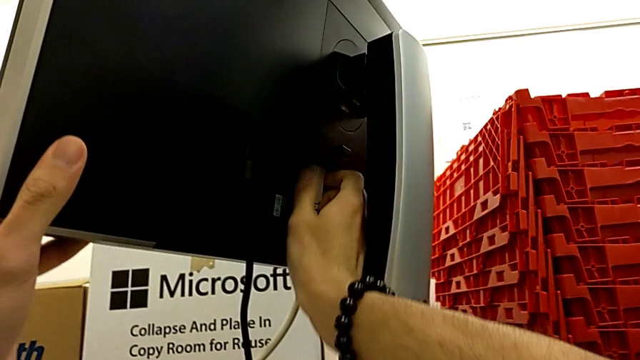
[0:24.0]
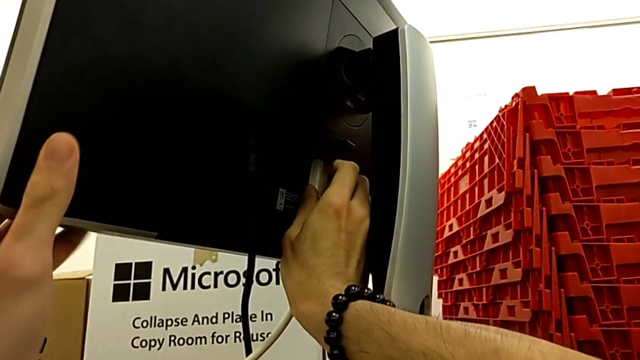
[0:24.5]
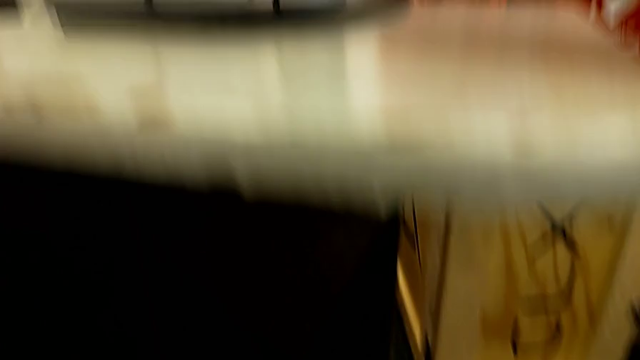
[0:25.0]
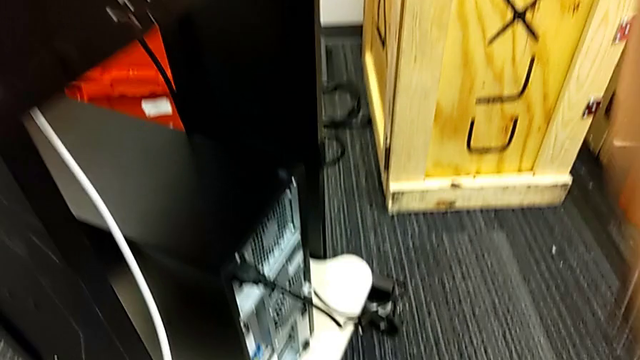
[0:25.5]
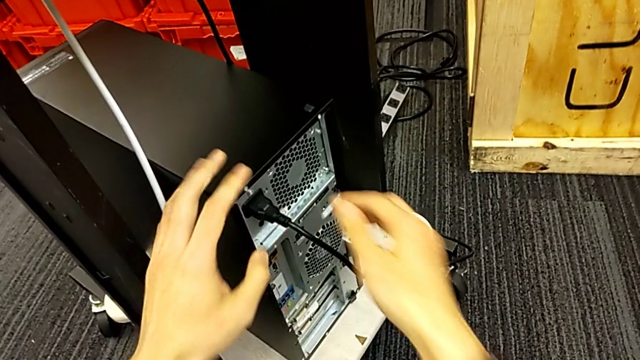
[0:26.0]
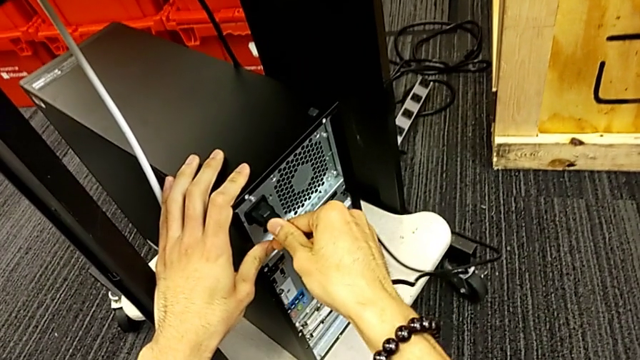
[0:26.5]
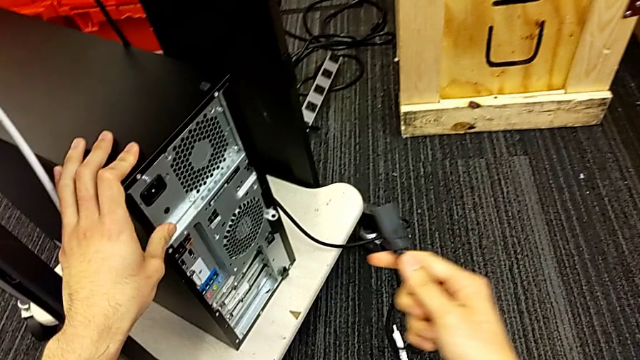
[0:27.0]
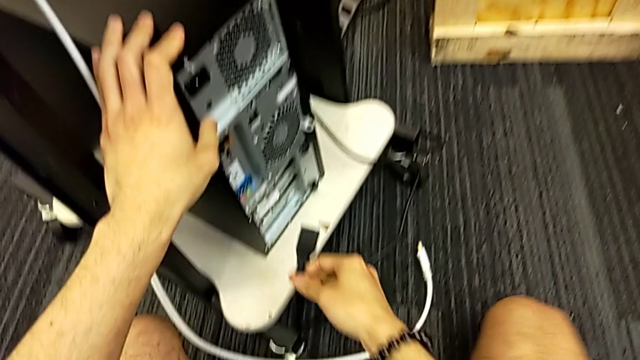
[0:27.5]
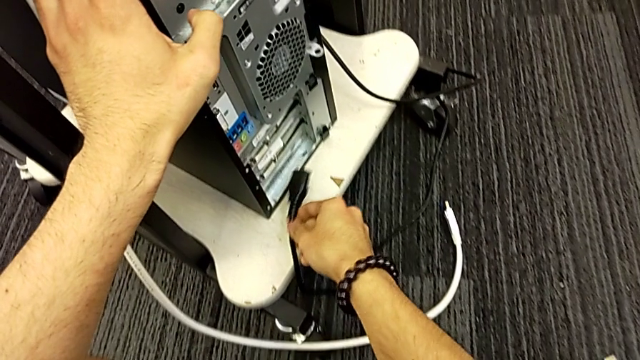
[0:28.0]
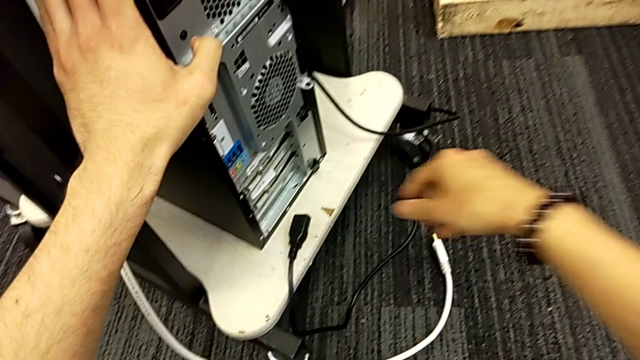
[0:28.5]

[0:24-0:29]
The camera wearer is unplugging the HDMI cable and its power supply. They withdraw the HDMI cable and withdraw the cable power supply.

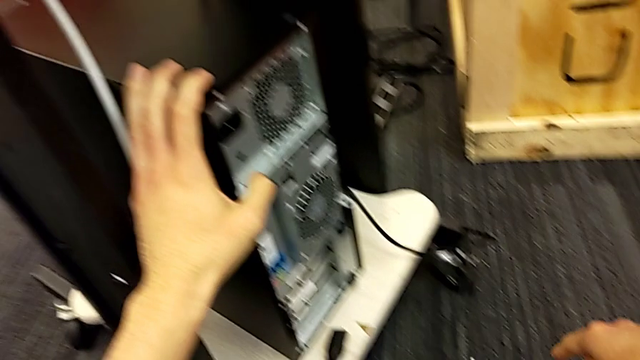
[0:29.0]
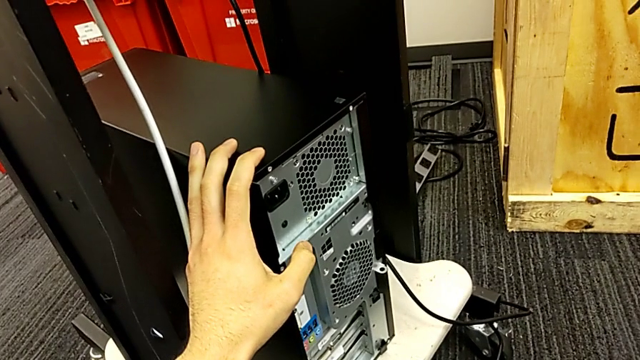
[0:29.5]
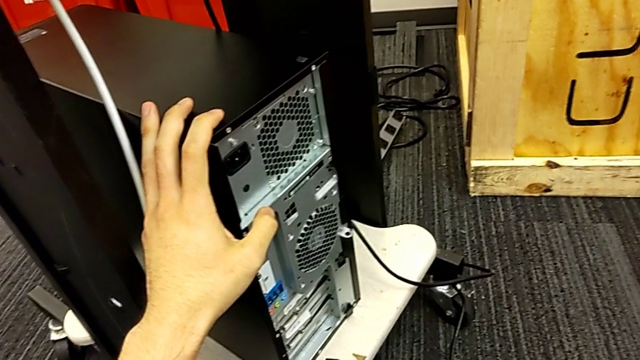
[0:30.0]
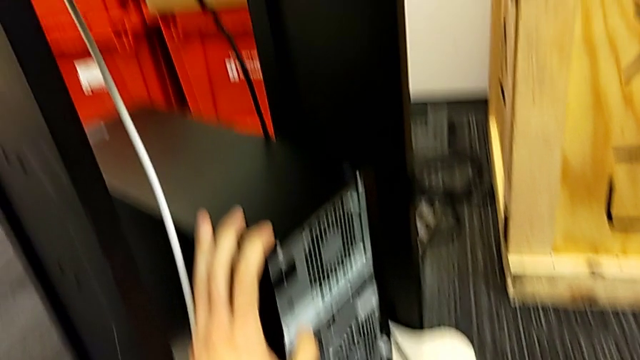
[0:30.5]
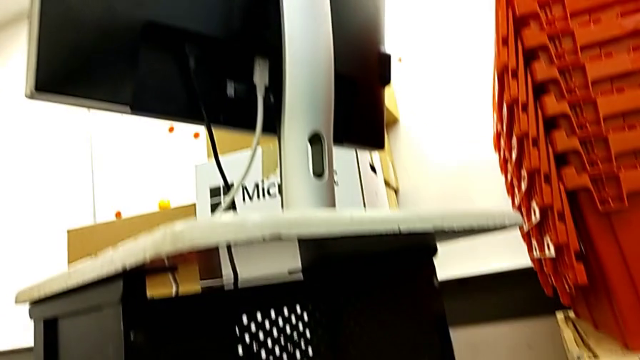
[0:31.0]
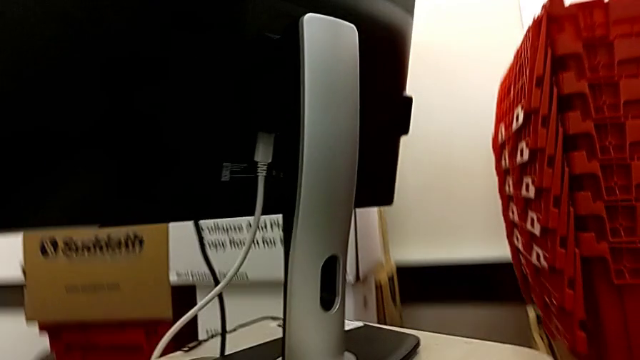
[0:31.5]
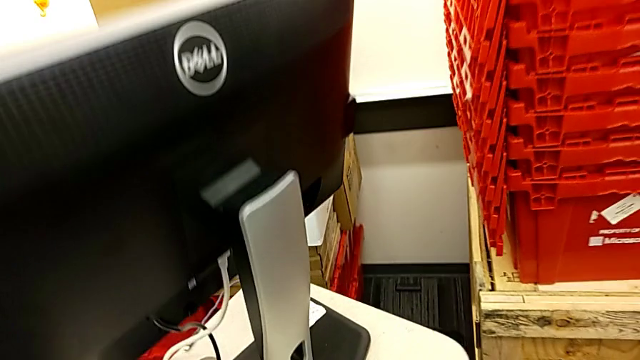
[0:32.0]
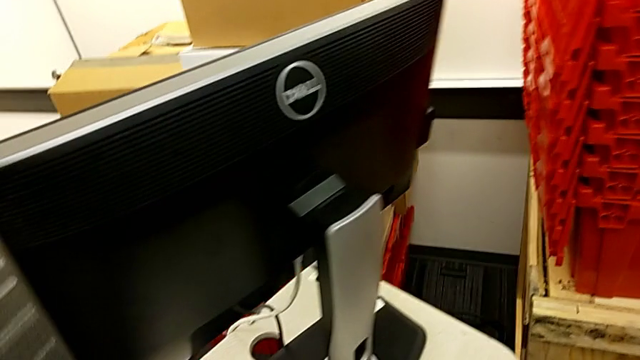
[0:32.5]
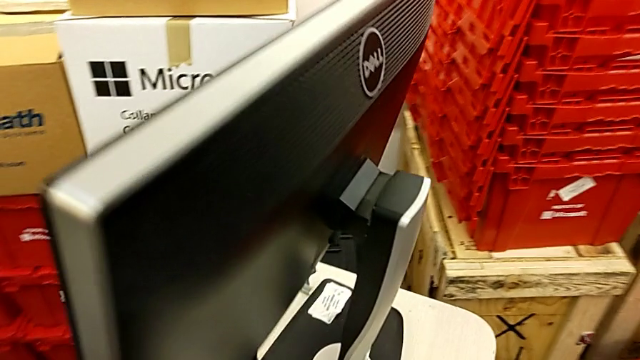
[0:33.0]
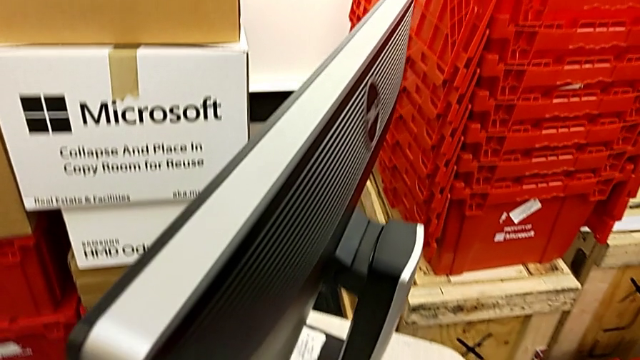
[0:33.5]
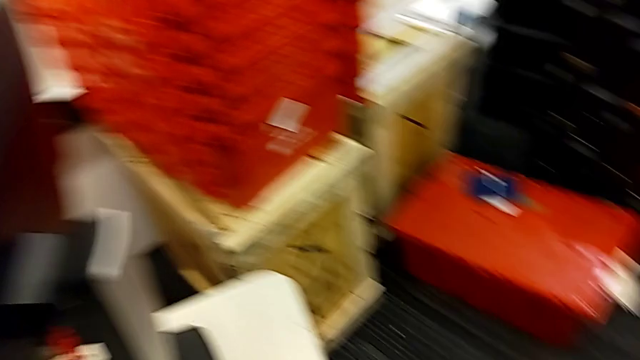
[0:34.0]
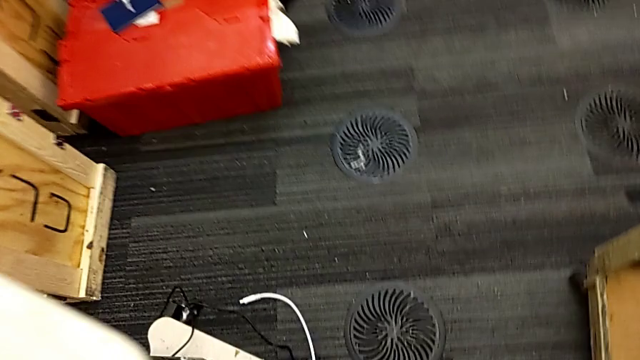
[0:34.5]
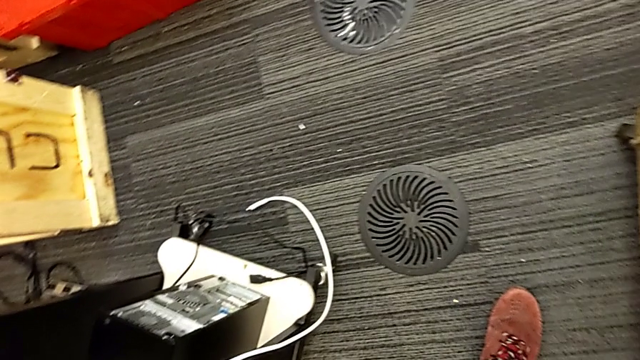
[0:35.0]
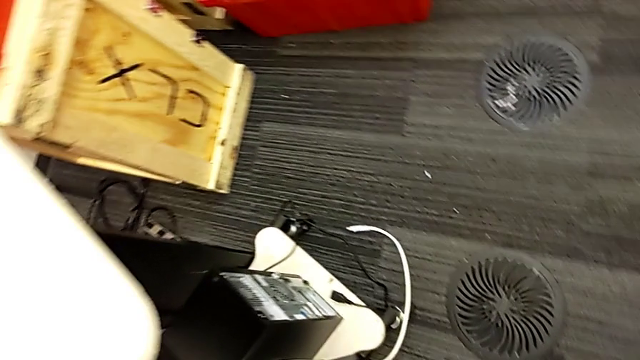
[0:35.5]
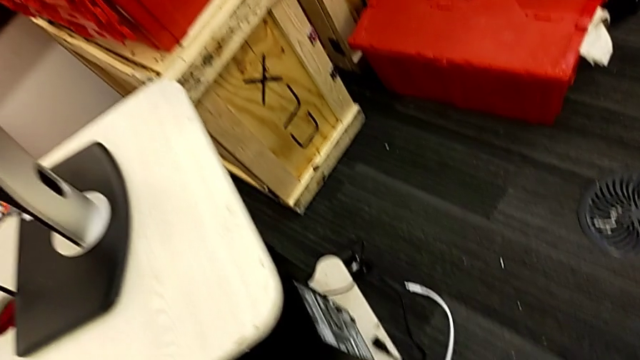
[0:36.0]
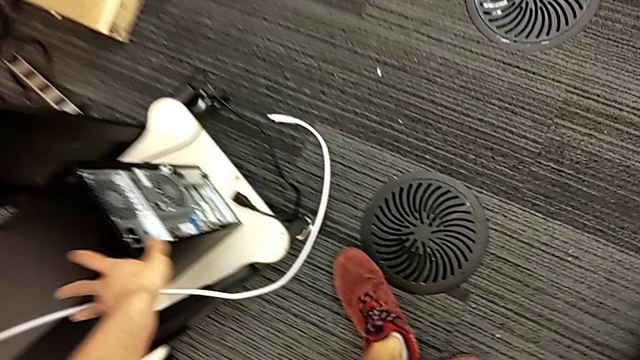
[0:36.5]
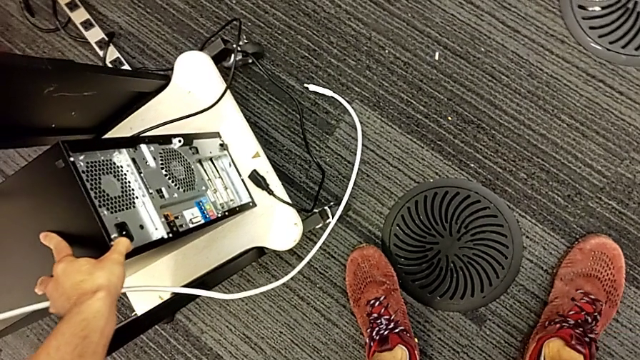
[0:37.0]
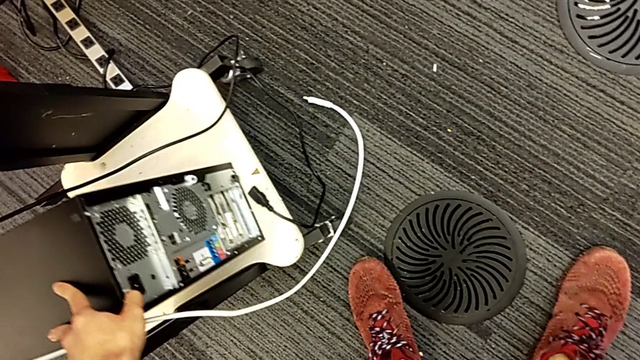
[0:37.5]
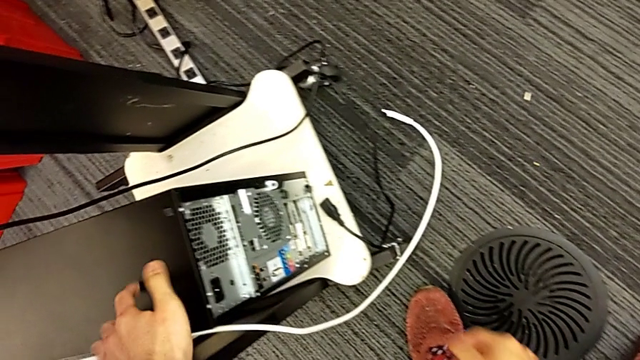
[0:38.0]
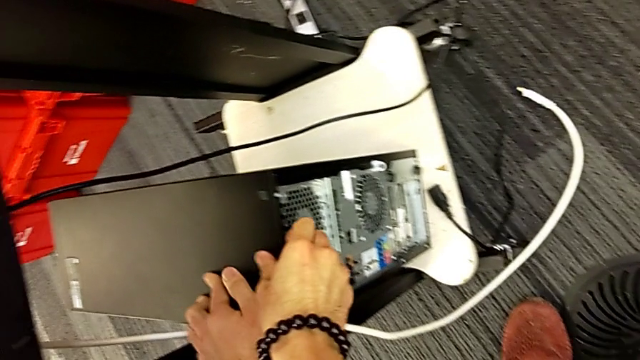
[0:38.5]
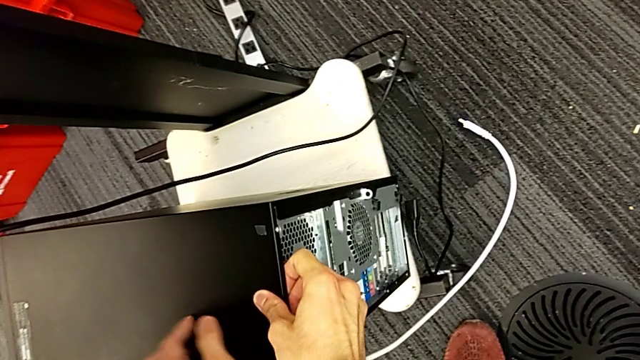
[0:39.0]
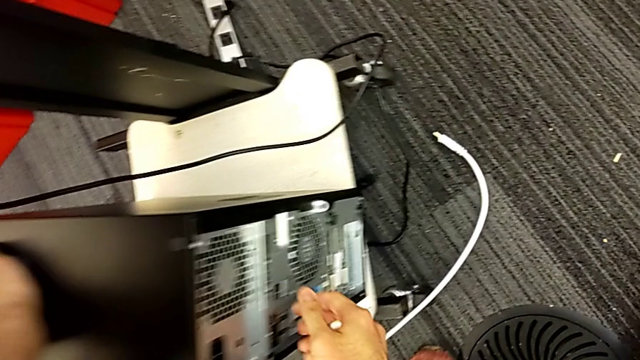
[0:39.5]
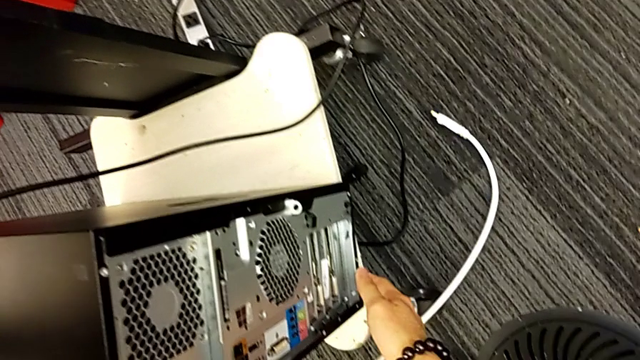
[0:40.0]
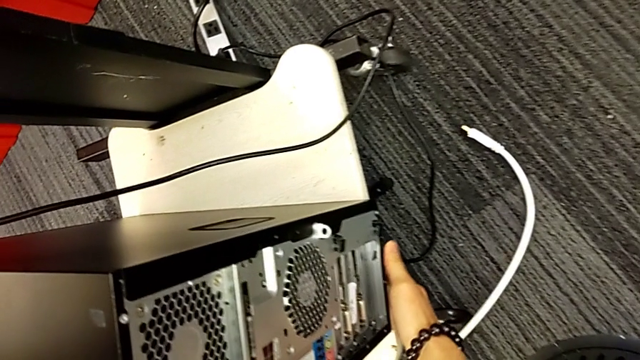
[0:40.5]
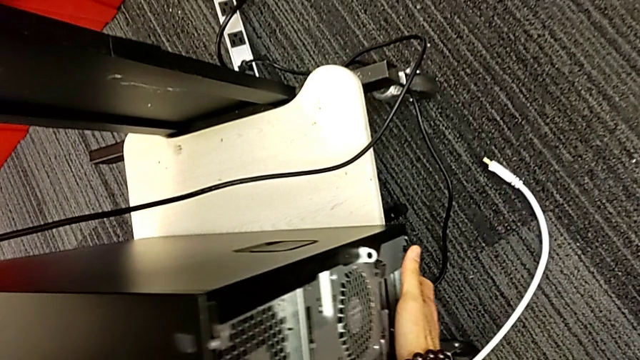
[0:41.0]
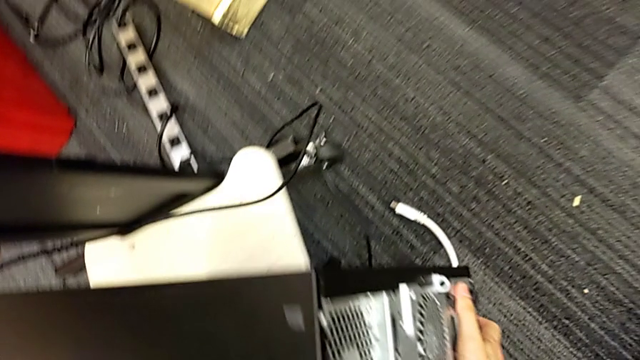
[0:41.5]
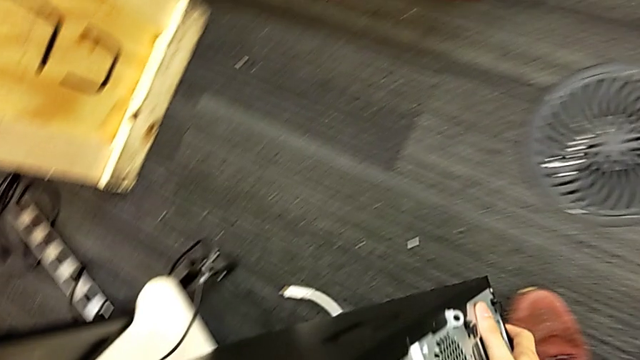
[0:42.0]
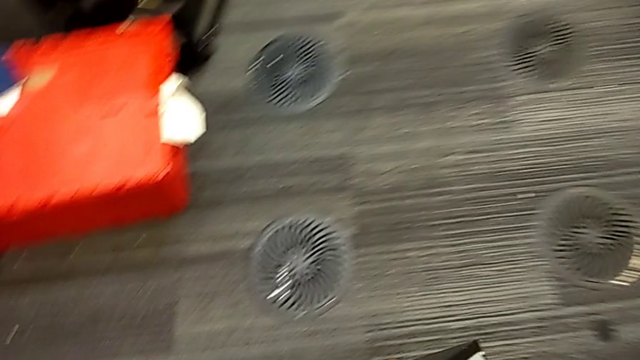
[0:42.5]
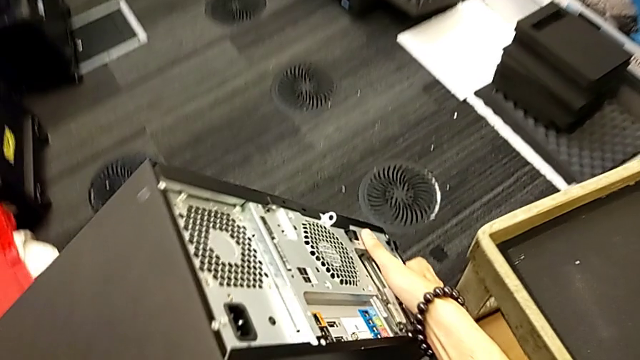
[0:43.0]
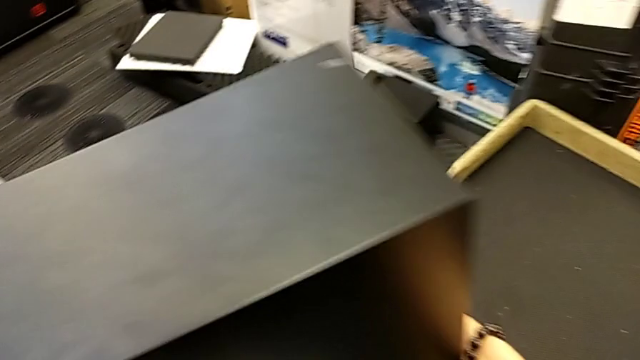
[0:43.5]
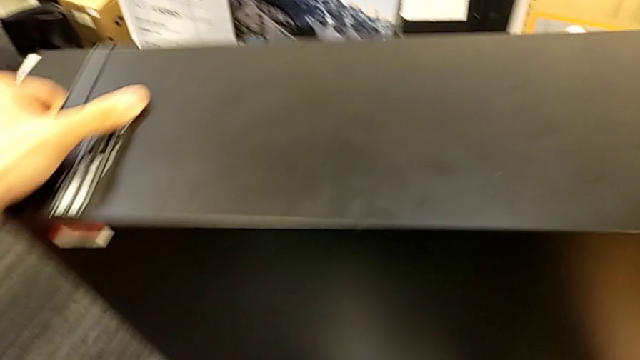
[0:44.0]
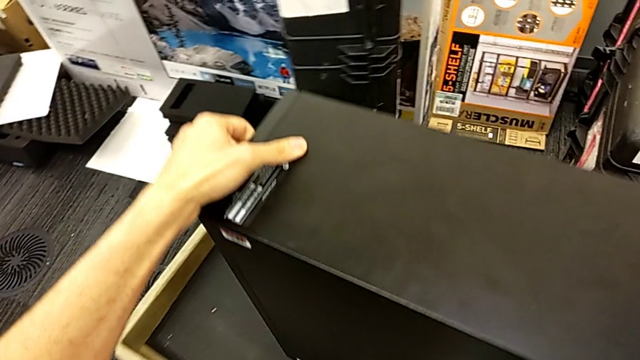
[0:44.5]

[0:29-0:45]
The camera wearer is placing the computer tower on the table. They begin to lift the computer tower.
